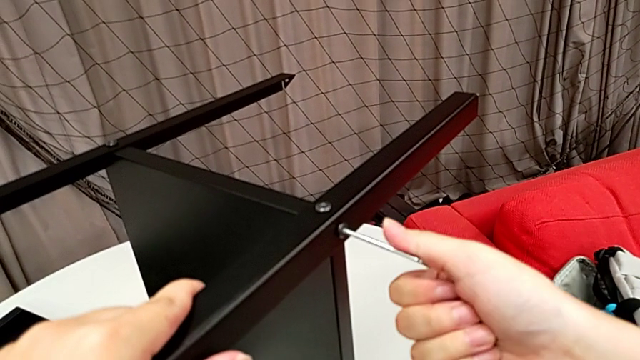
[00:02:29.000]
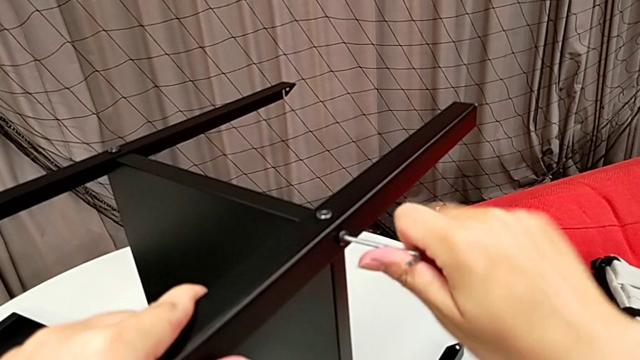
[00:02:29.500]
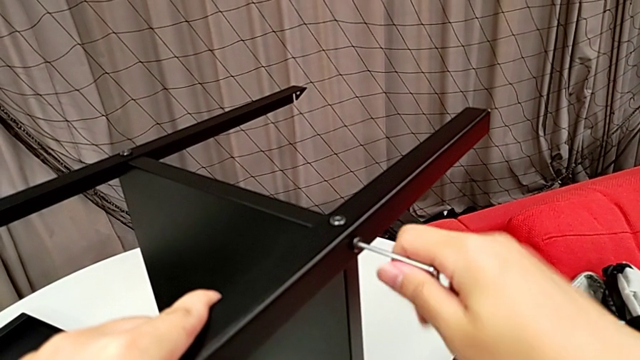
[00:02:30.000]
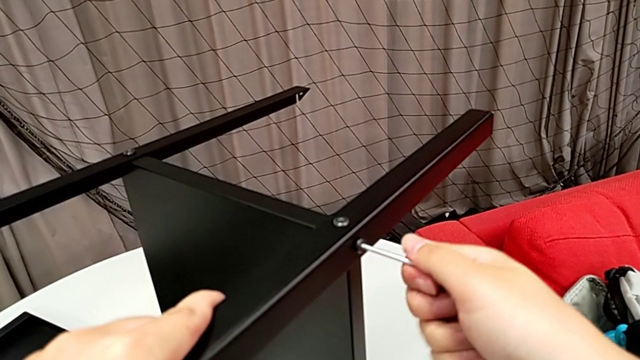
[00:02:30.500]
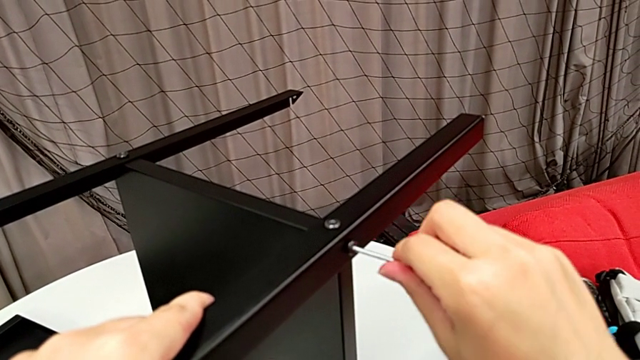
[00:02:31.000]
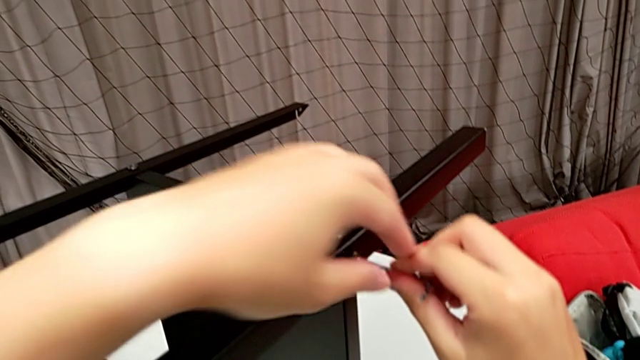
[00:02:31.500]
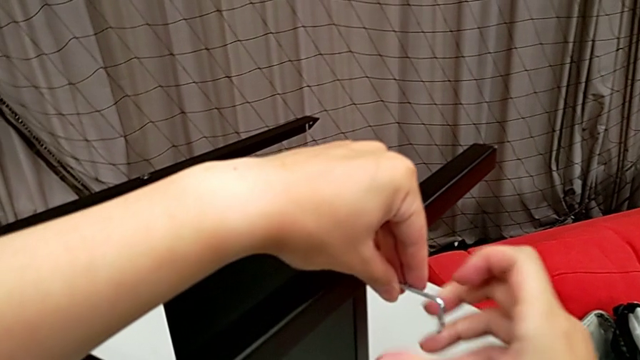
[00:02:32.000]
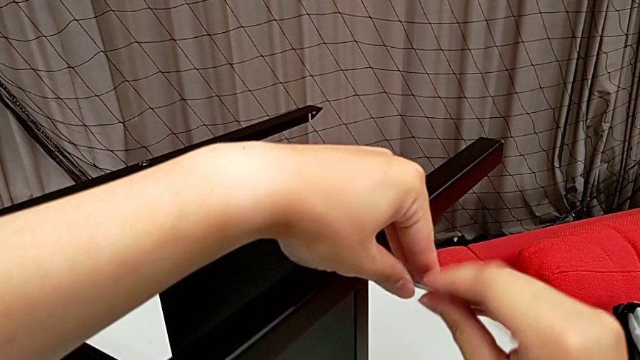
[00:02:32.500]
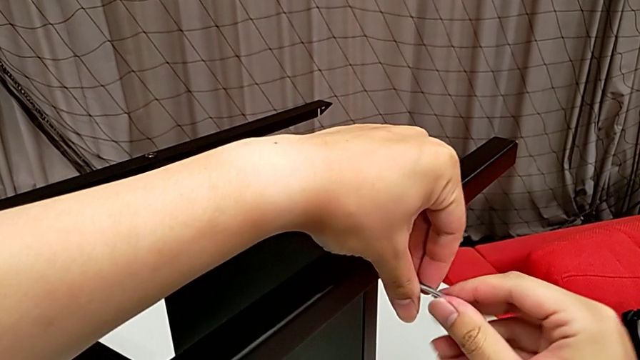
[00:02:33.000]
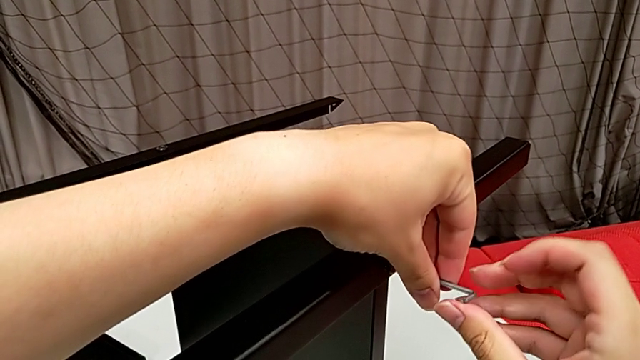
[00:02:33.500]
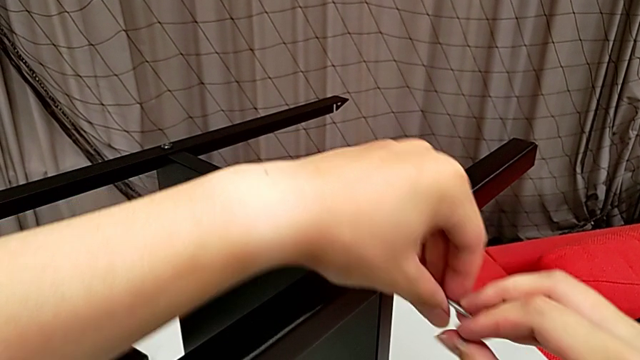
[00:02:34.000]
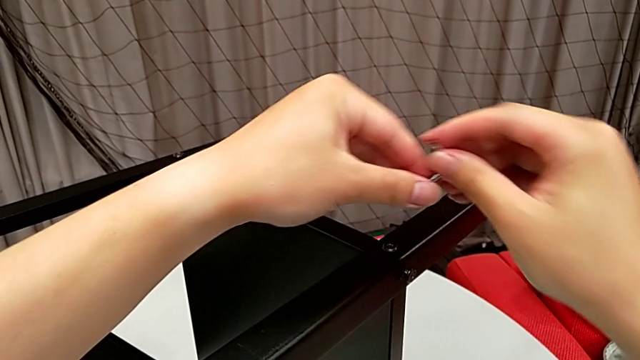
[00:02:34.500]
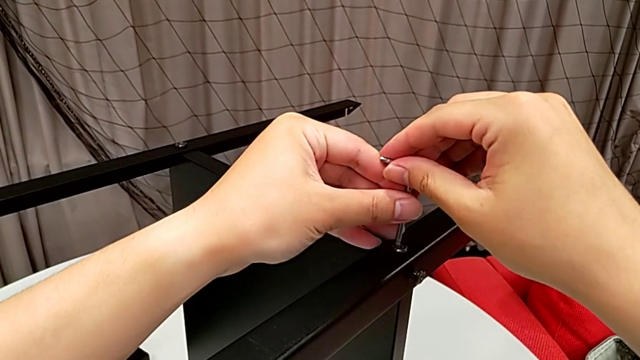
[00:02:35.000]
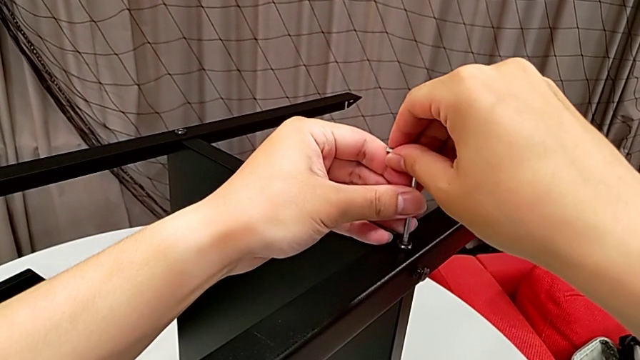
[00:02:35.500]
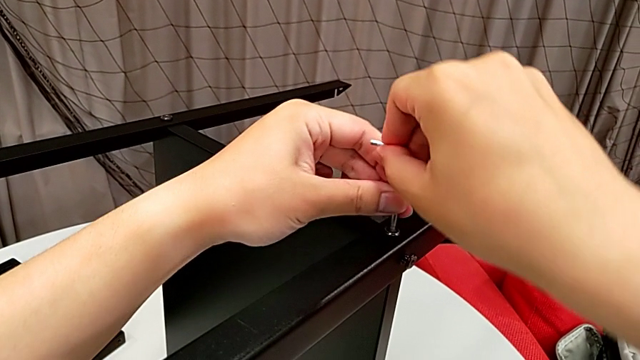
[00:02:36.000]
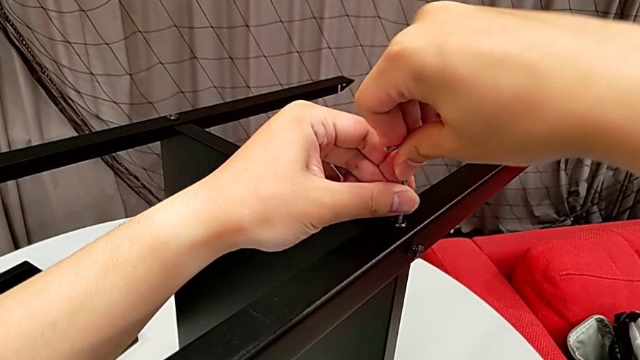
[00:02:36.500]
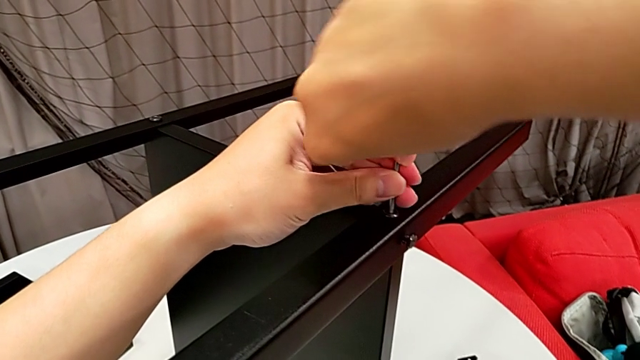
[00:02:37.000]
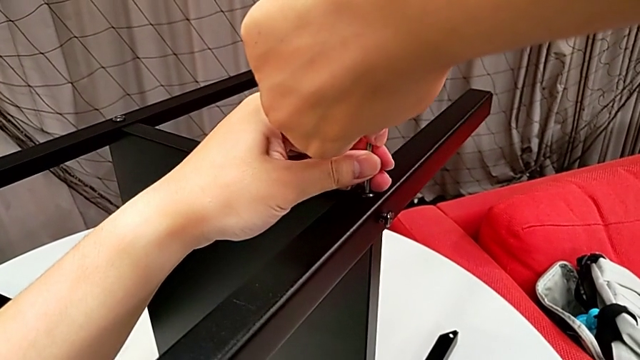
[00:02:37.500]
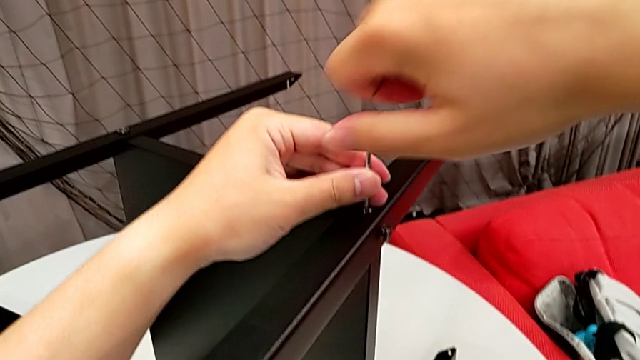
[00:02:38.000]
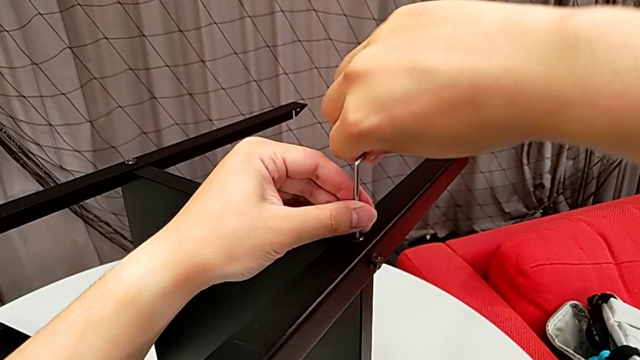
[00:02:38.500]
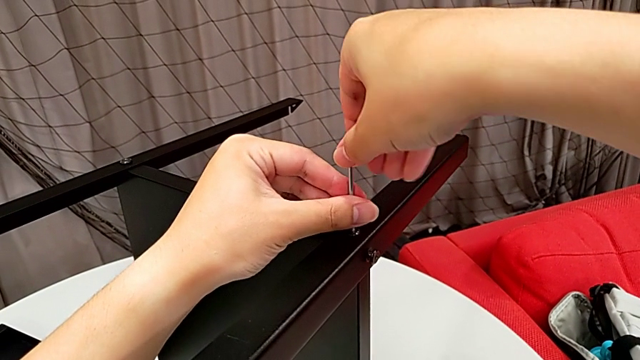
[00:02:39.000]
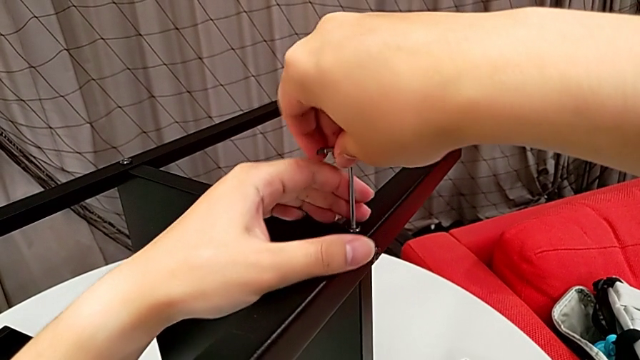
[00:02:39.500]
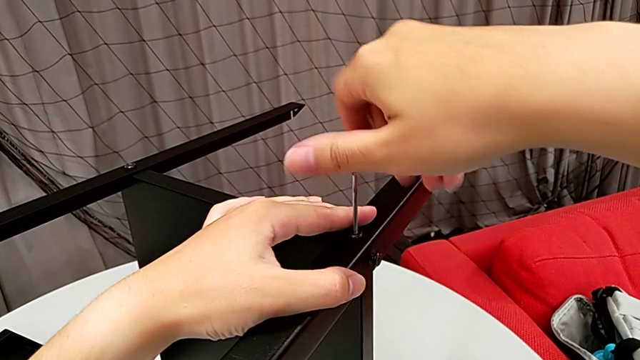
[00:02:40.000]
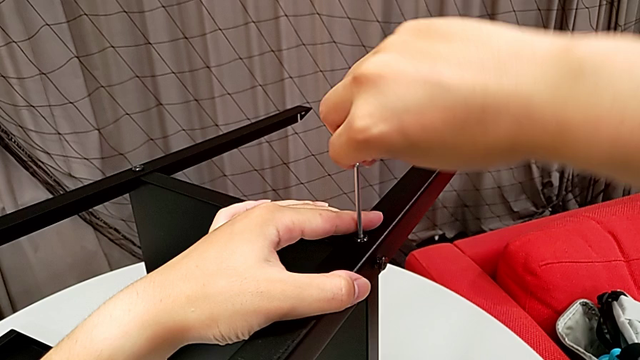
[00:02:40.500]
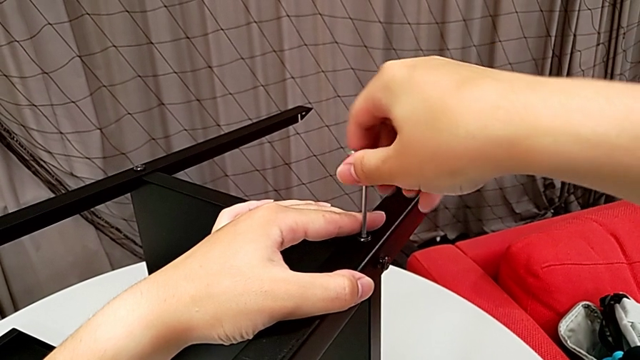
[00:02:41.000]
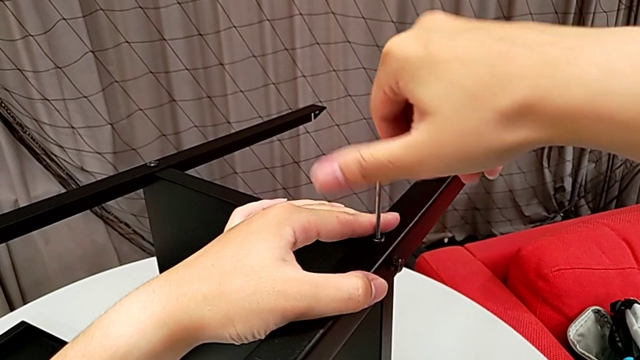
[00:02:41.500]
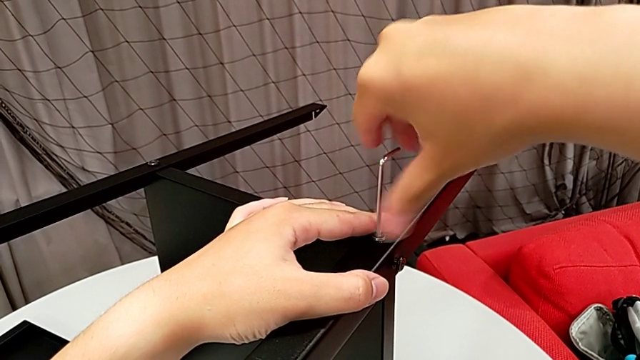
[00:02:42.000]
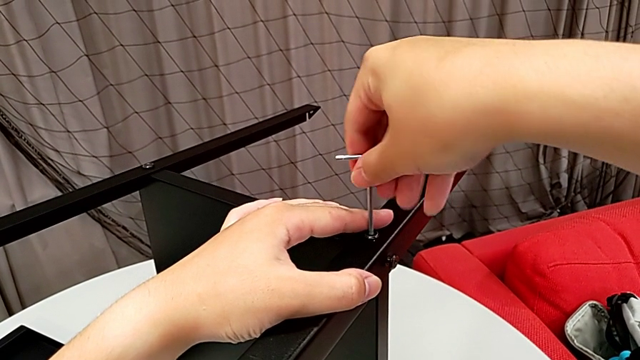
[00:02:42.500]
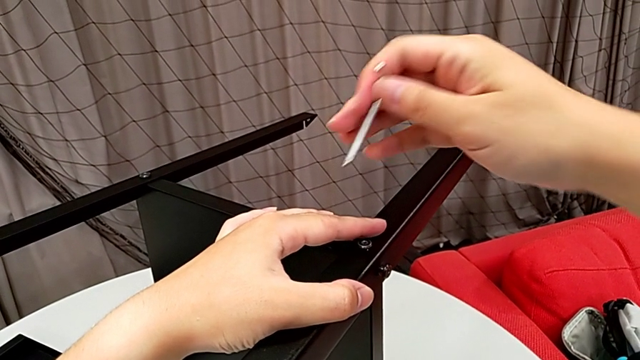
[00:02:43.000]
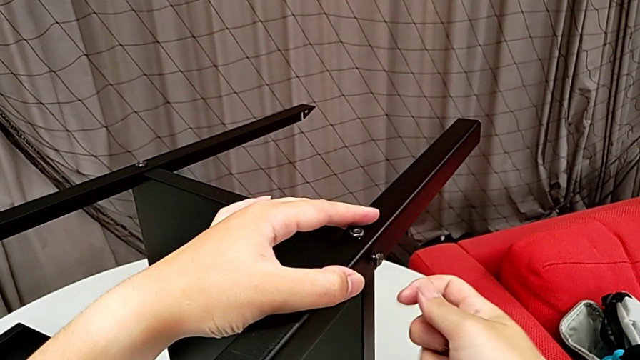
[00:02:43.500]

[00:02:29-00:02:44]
The camera wearer is unscrewing the first leg from the bottom shelf. They keep unscrewing the hex socket head, withdraw the Allen wrench, insert it, unscrew the hex socket head and withdraw the Allen wrench.

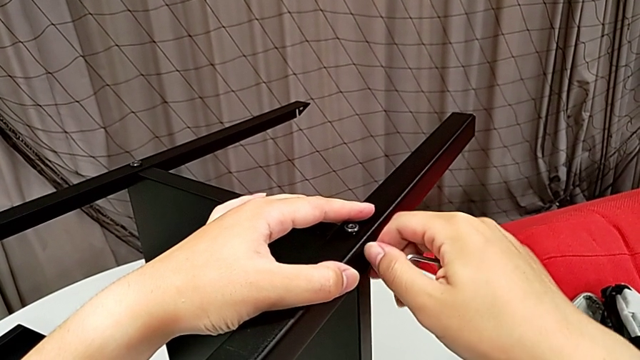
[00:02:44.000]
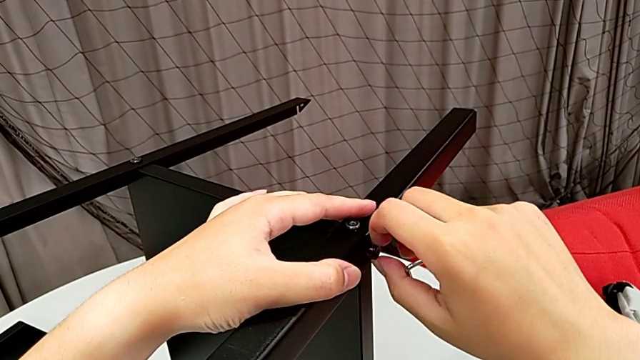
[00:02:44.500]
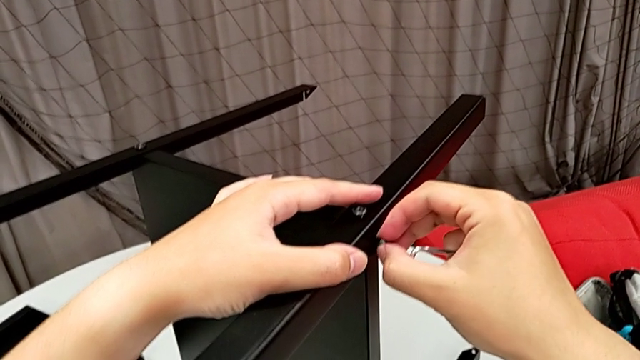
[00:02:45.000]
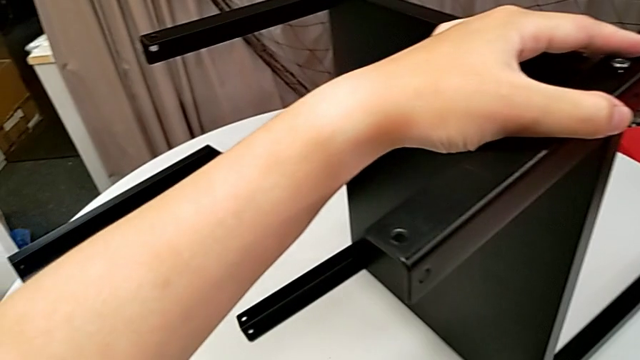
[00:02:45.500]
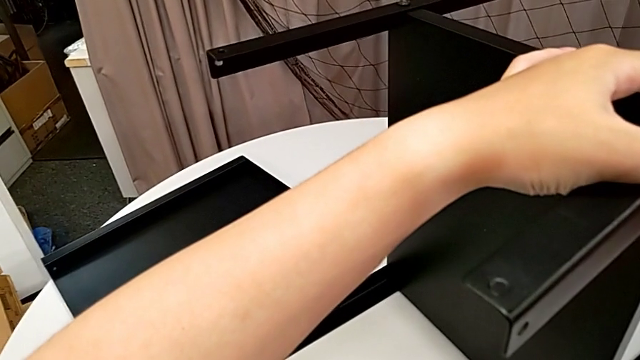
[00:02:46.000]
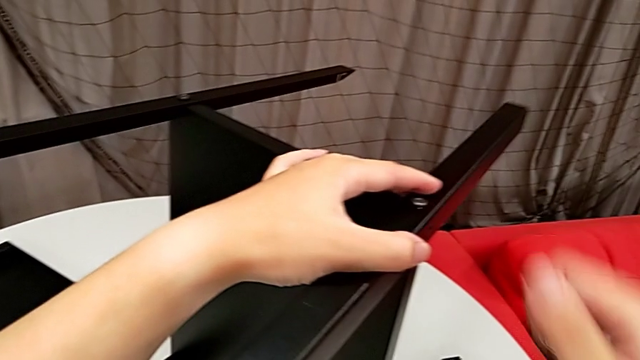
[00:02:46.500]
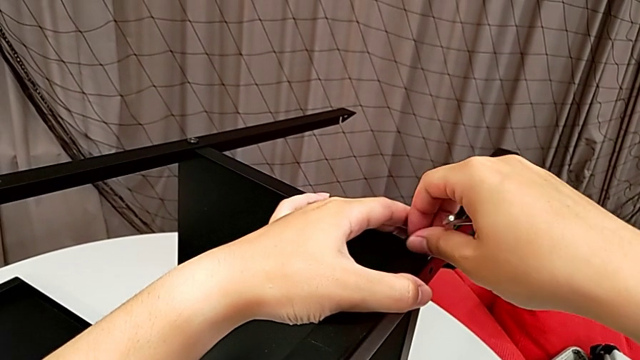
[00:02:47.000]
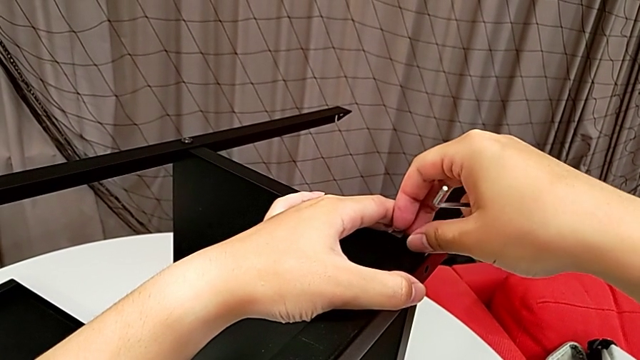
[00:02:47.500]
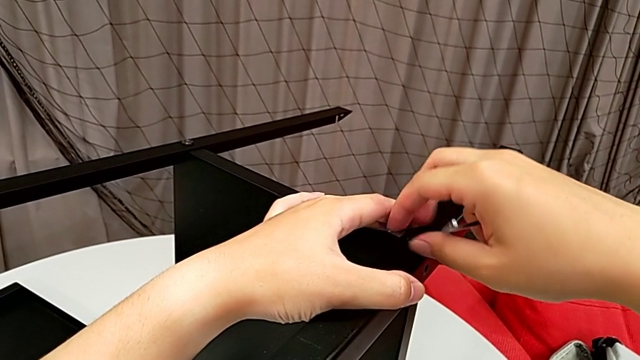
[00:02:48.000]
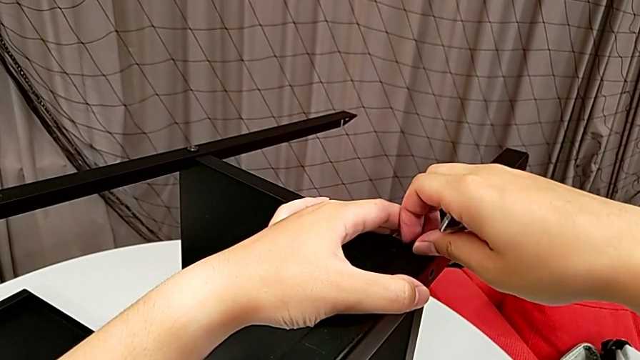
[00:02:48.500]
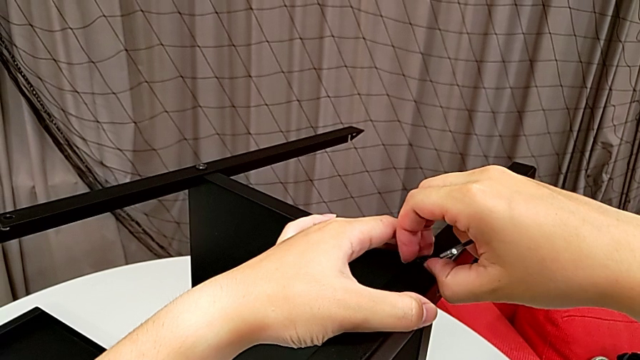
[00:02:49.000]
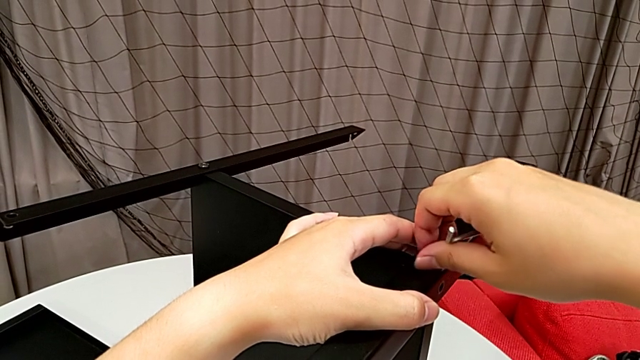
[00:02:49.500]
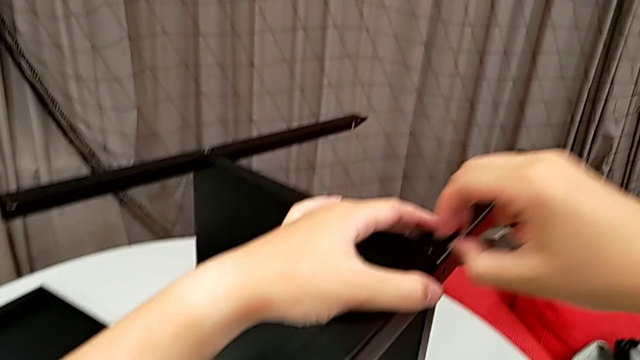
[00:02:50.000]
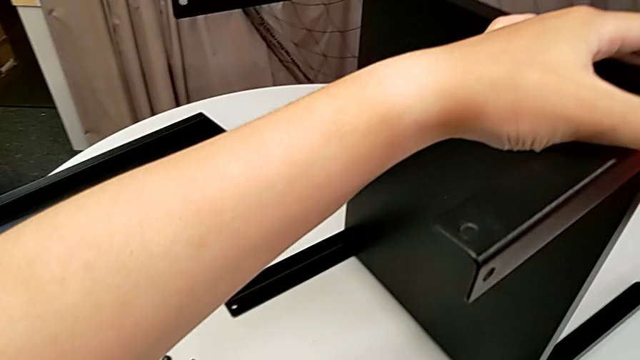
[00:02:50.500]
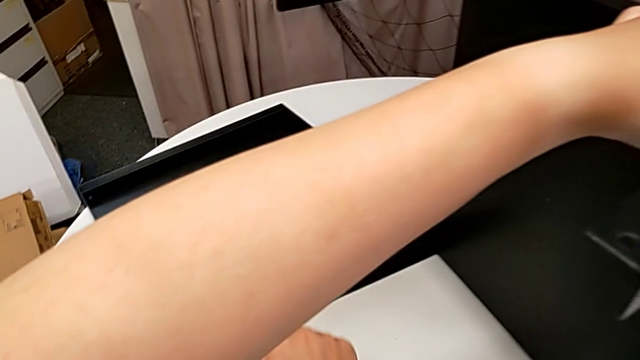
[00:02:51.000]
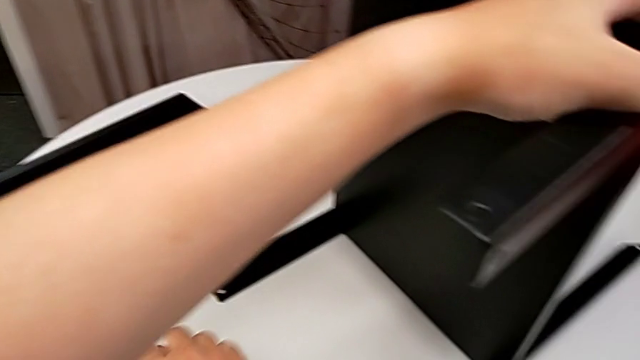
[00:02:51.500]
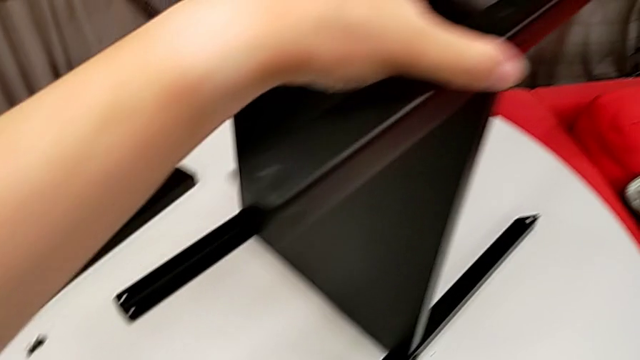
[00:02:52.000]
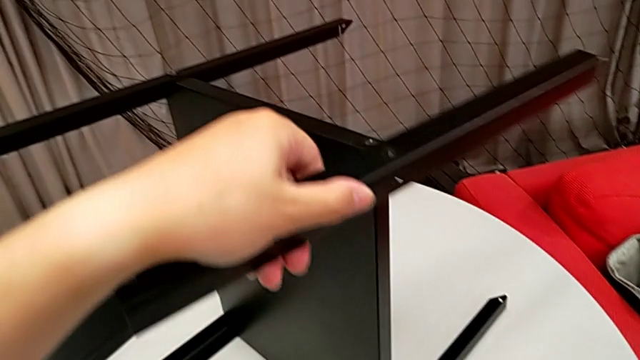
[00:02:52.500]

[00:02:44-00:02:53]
The camera wearer is unscrewing the first leg from the bottom shelf. They unscrew the hex socket head with the right hand, withdraw it, place it with the right hand, unscrew it with the right hand, place it and disassemble the leg.
